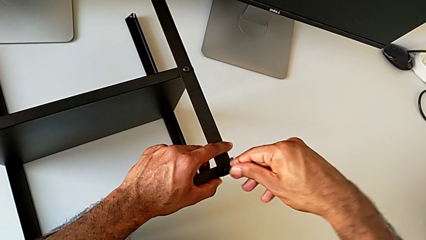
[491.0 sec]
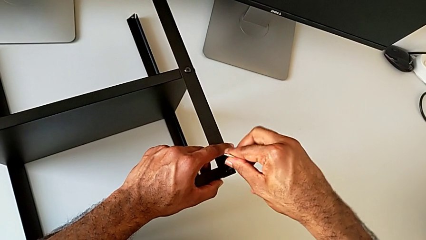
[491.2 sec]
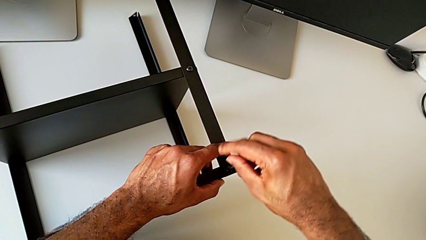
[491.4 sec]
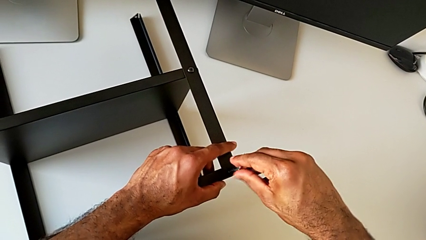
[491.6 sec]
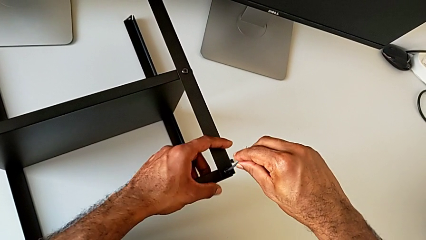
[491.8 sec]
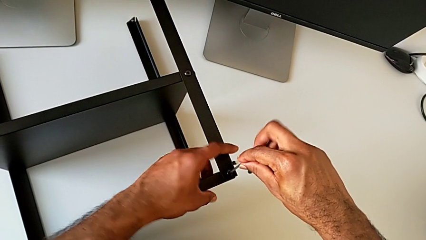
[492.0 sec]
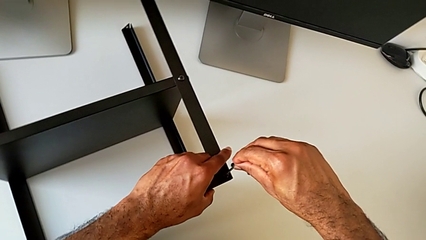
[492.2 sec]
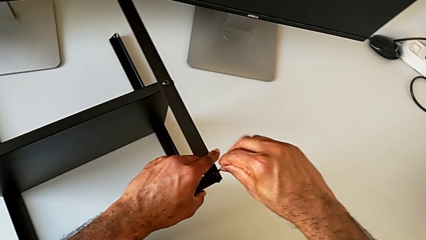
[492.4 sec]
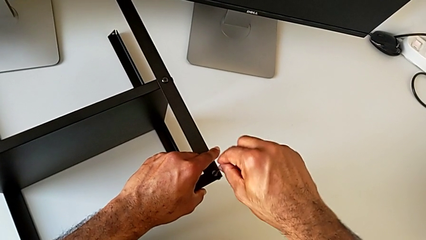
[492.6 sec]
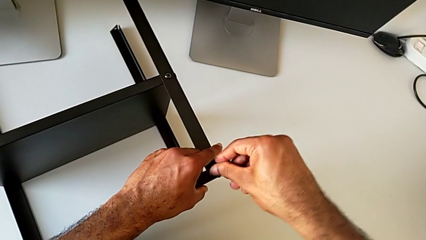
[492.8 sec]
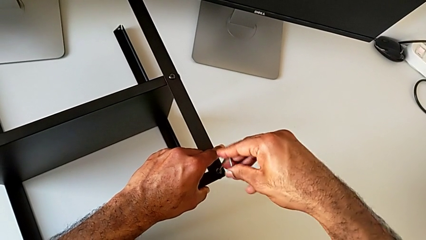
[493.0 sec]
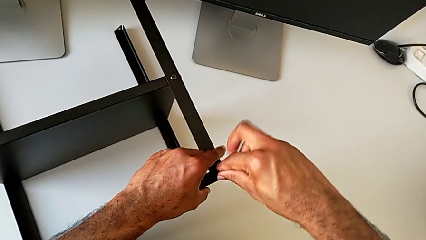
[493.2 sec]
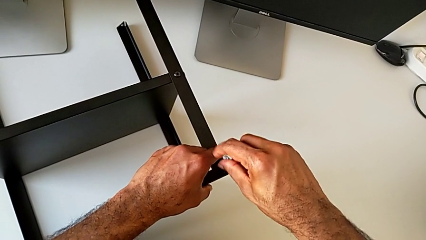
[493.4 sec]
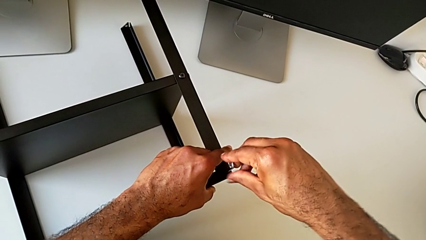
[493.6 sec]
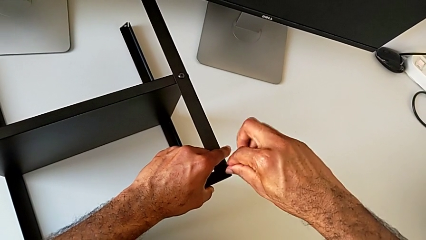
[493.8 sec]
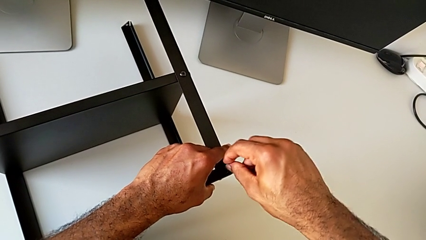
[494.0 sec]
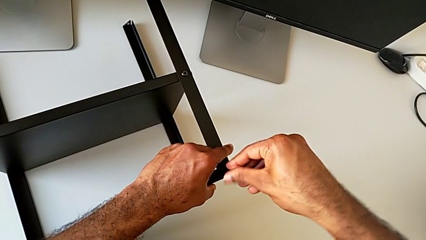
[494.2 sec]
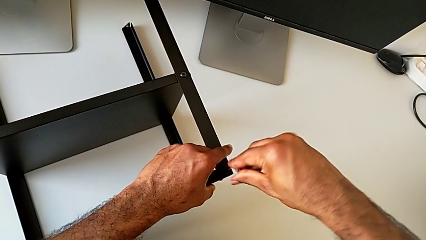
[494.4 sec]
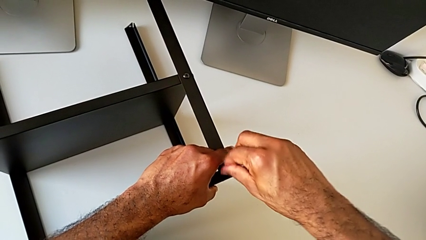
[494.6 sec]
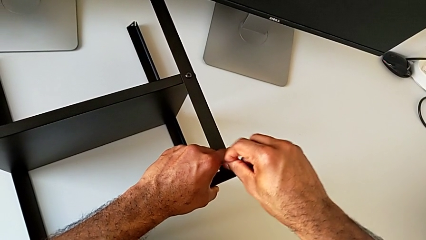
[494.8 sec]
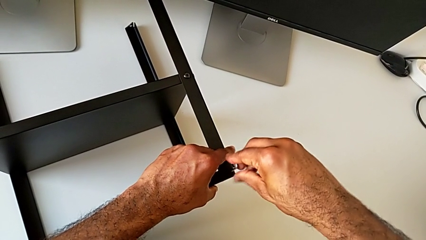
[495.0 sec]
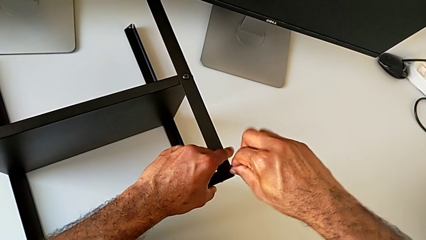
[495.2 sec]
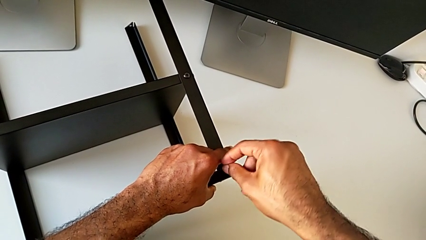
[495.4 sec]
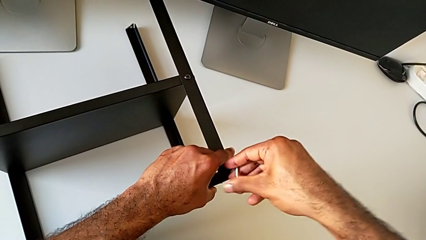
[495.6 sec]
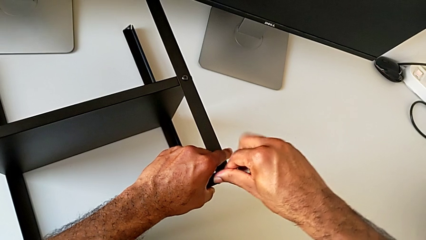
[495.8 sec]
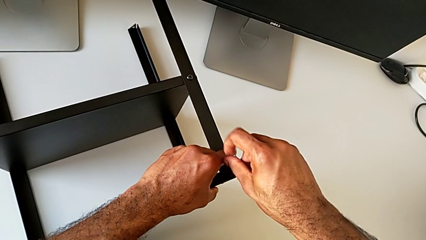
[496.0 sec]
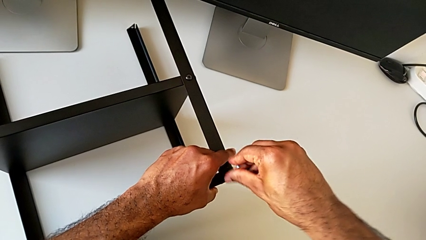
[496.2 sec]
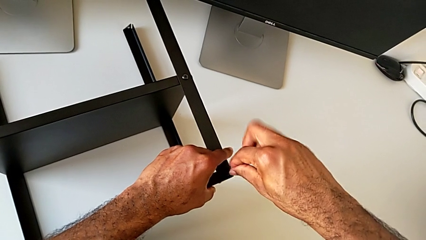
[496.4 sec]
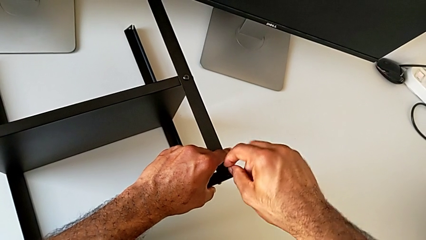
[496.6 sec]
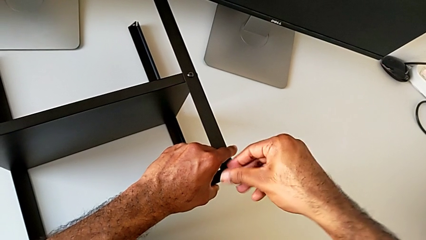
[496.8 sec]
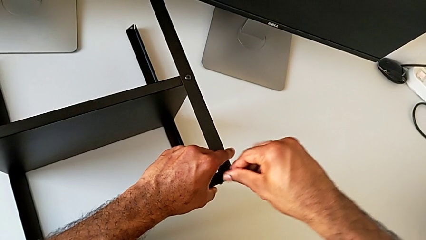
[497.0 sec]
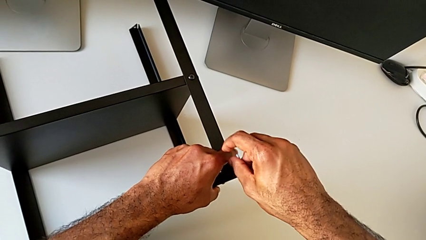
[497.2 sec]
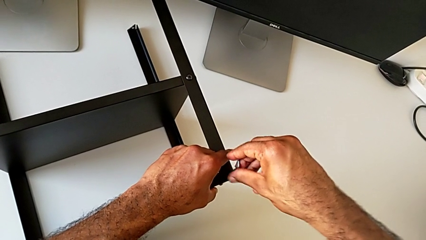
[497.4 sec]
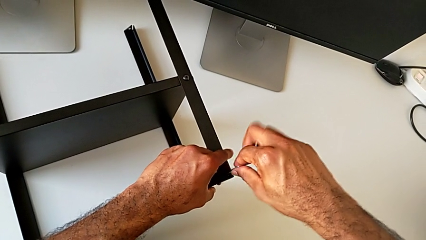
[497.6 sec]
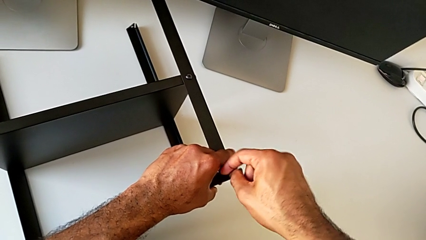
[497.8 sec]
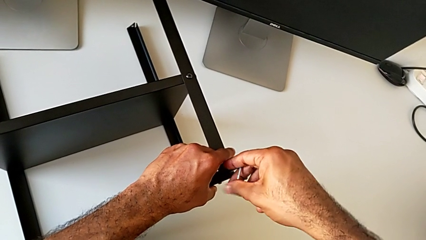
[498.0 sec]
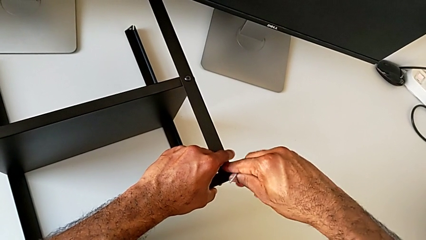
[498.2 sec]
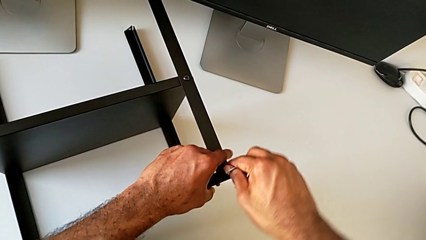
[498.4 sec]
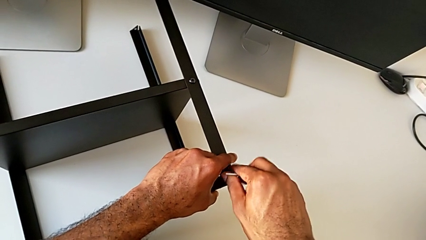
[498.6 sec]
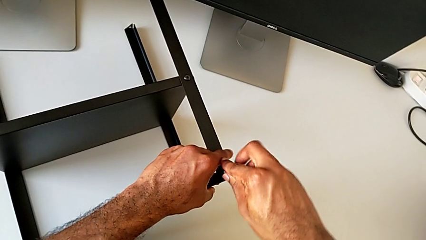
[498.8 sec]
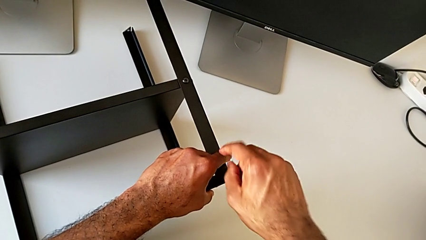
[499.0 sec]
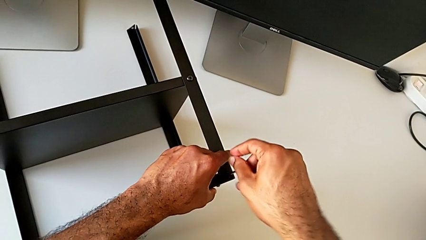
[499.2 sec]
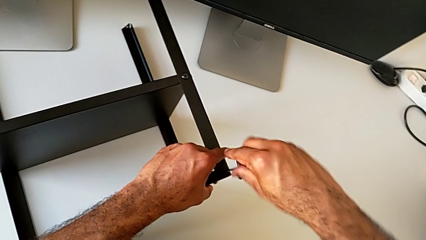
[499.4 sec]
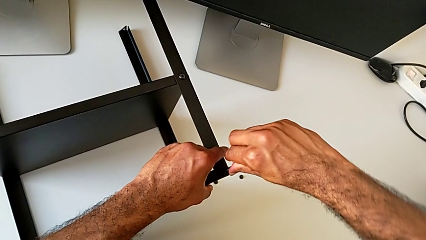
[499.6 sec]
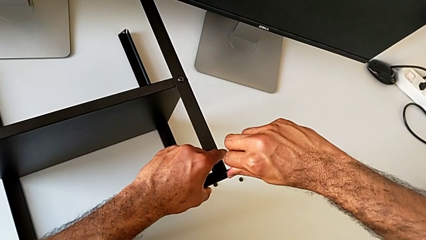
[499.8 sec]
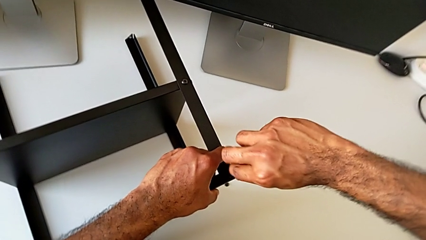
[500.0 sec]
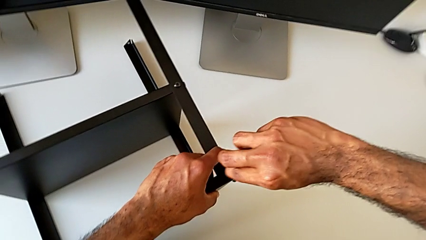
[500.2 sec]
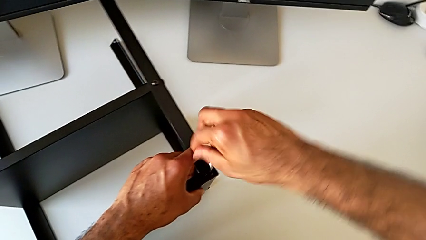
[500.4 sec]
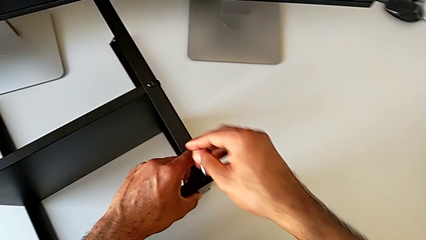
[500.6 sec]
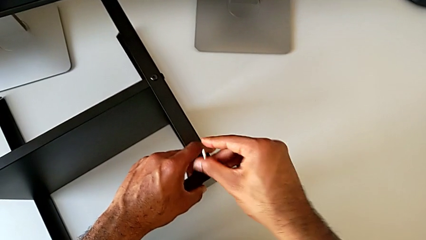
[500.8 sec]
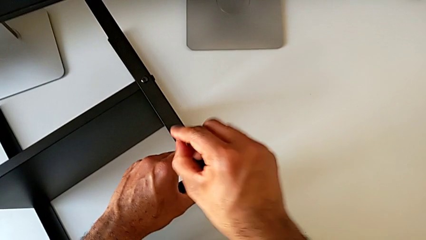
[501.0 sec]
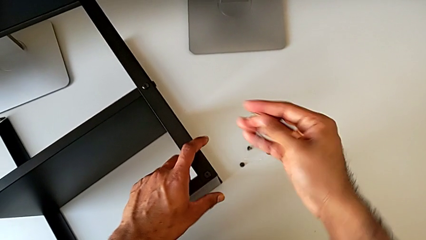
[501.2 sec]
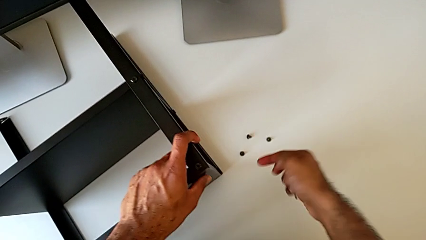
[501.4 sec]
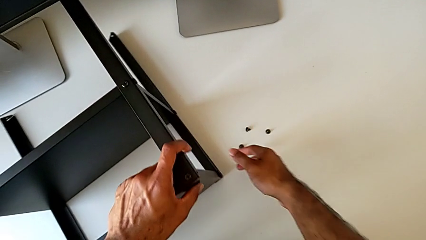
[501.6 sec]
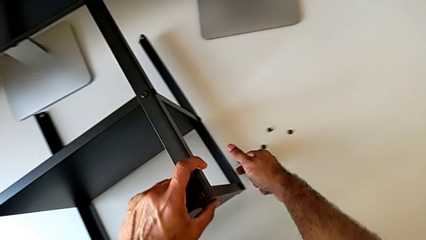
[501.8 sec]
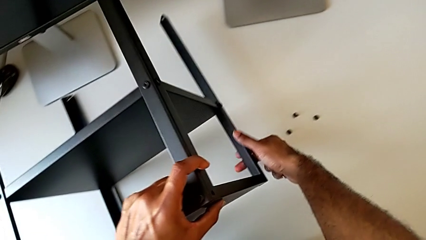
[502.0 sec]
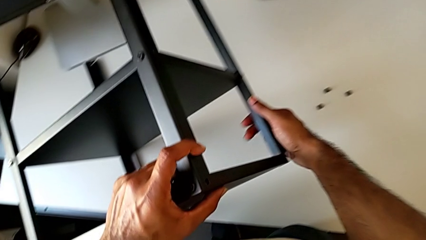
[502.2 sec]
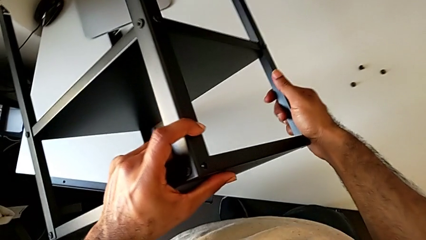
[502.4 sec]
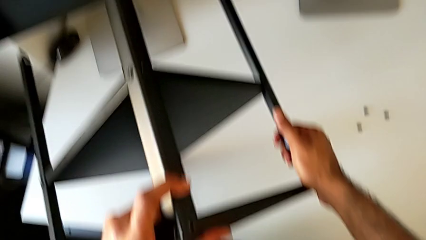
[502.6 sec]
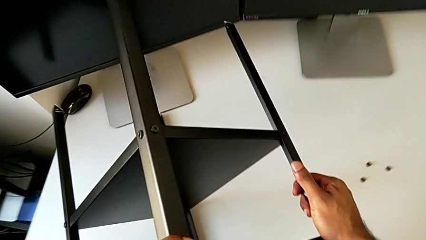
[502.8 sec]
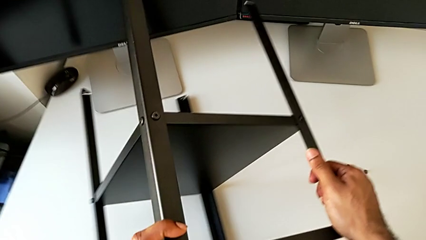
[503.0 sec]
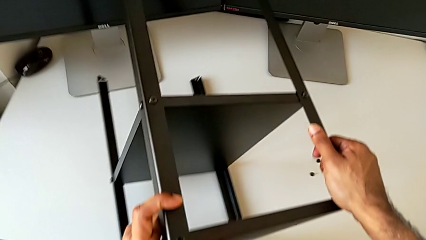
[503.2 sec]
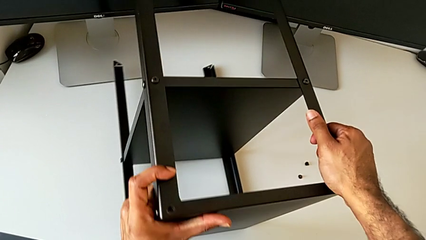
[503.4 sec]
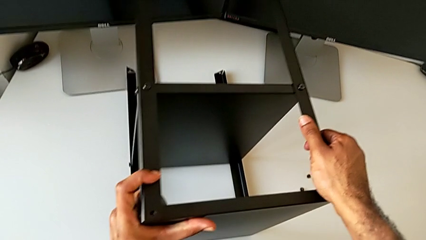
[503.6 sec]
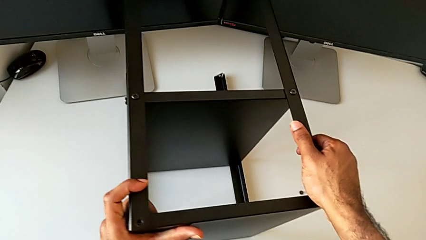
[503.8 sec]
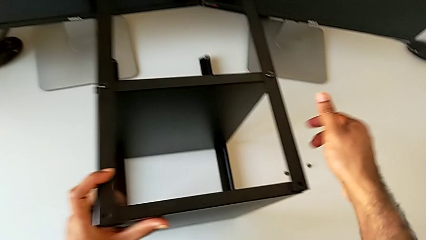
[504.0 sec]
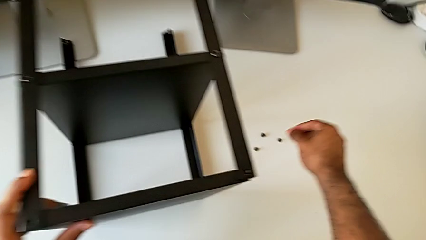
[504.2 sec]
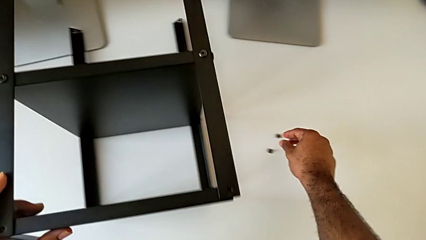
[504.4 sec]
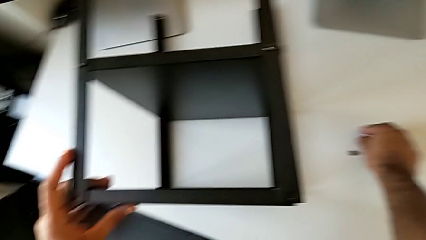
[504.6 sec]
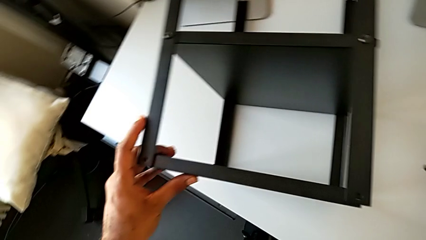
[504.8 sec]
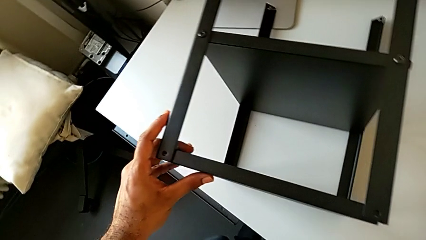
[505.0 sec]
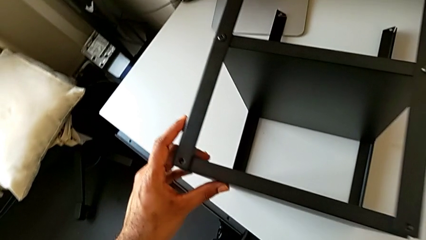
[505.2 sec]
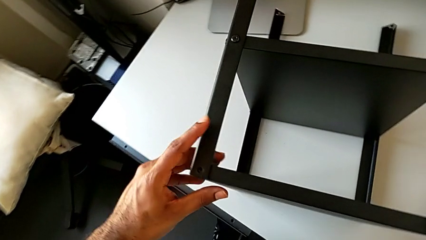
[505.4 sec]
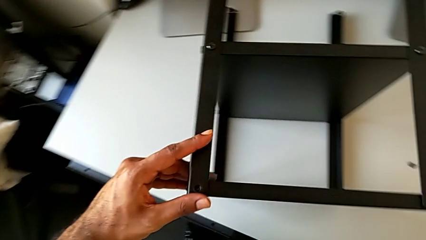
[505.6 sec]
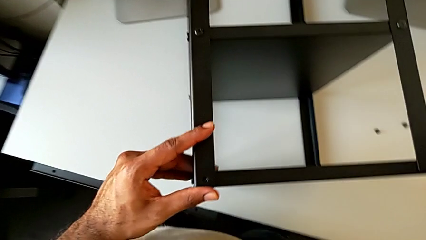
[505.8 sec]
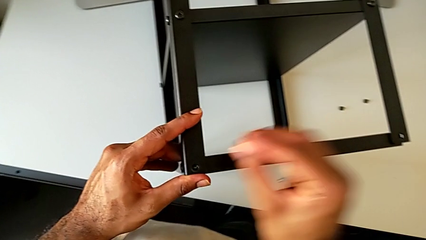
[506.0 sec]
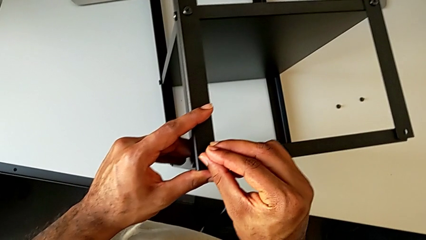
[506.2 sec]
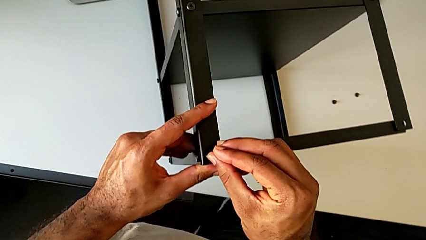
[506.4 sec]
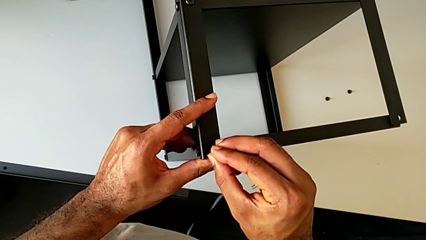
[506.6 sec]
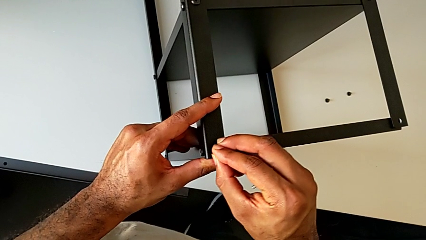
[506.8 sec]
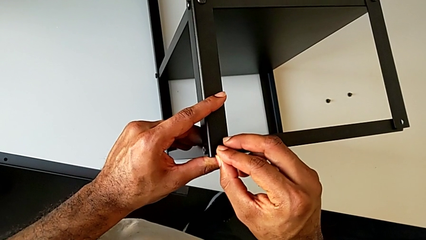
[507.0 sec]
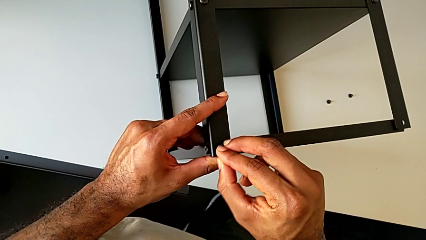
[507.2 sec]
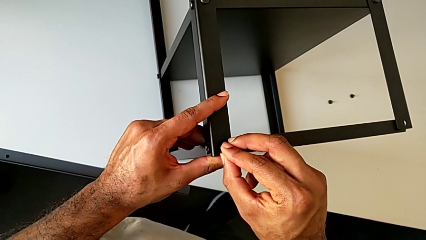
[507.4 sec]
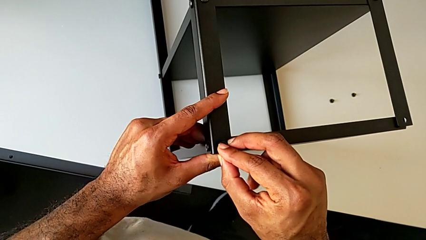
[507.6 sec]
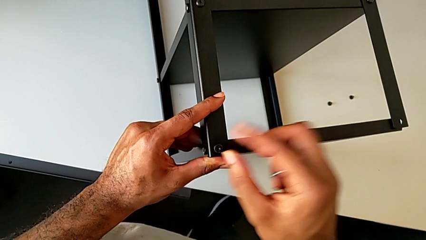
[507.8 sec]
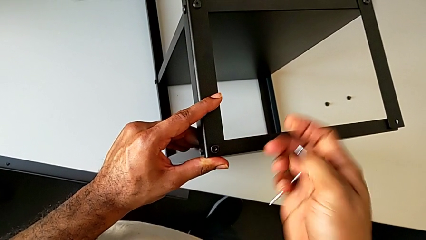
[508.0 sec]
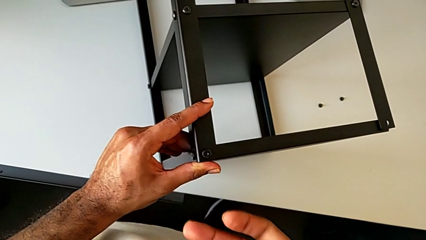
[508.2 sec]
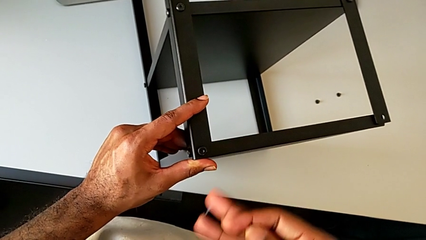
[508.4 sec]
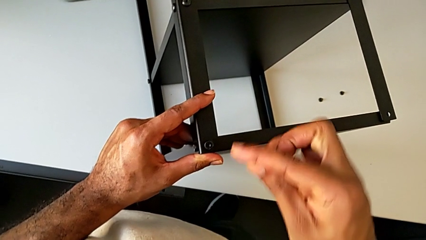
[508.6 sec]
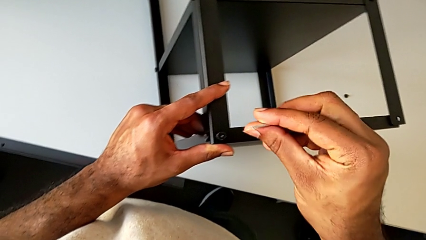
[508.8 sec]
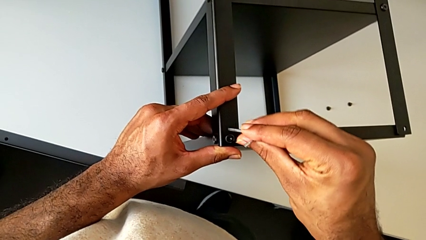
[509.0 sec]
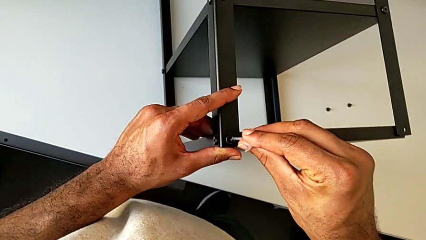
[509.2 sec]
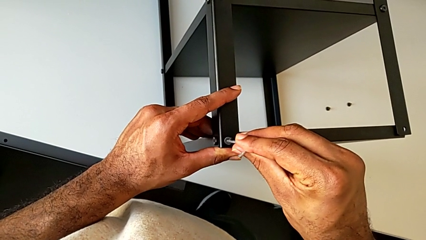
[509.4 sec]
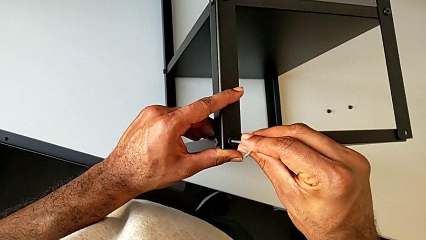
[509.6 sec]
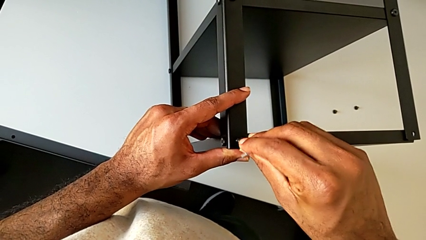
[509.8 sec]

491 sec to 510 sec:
The camera wearer is screwing the third leg of the table to the top tray. They keep screwing the hex socket head, withdraw the Allen wrench, rotate the nightstand, grab the hex socket head, insert it and insert the Allen wrench.
